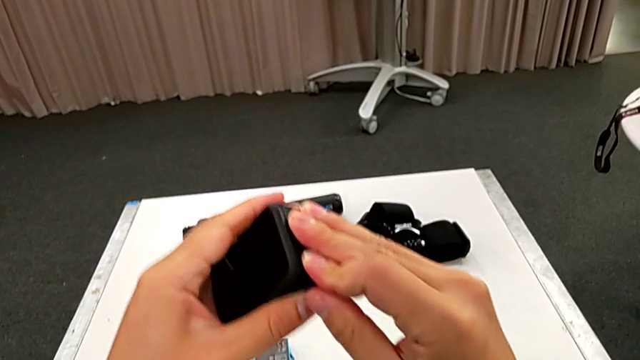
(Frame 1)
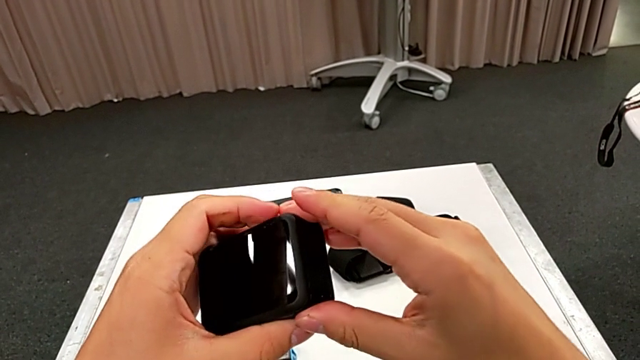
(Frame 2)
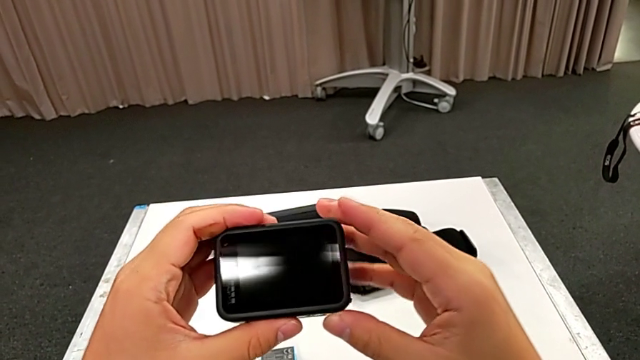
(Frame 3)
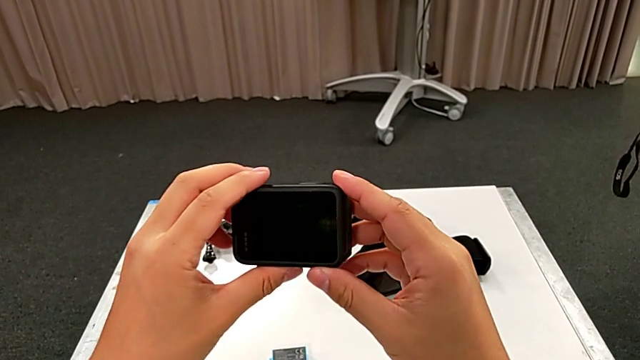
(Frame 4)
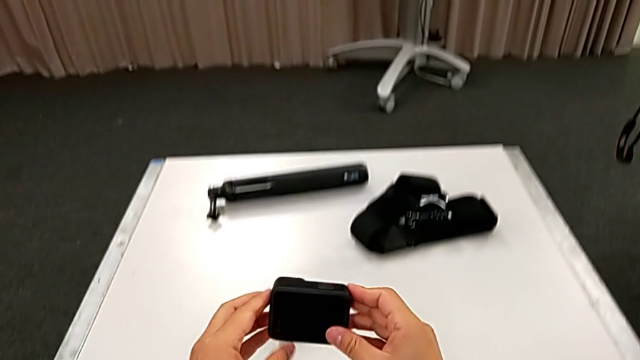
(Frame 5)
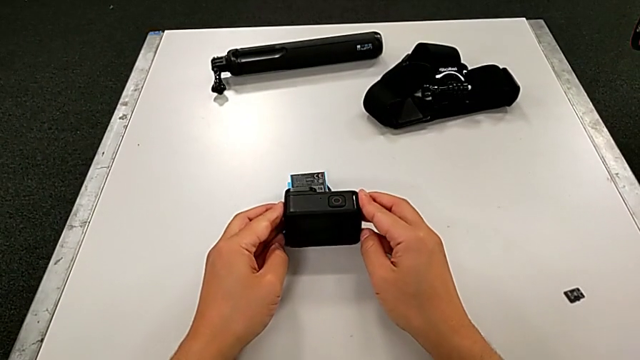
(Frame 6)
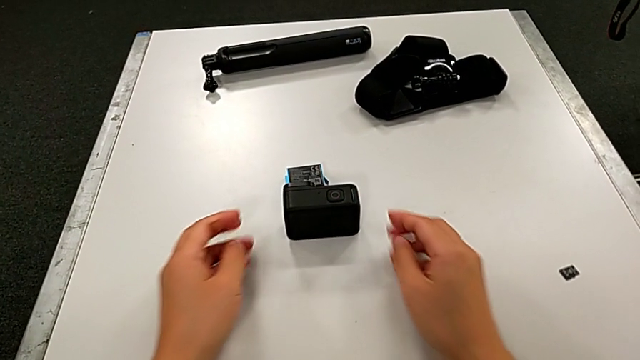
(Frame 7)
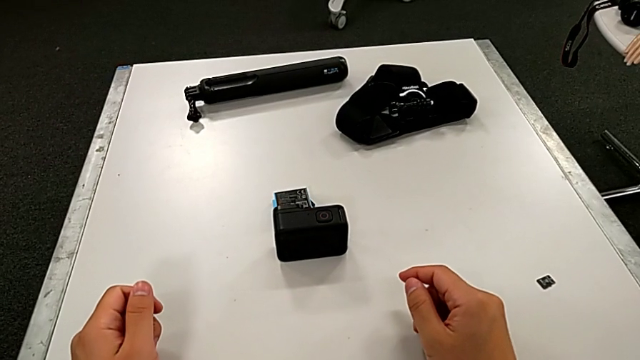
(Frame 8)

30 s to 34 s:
The camera wearer is exchanging the battery of the GoPro. They place the GoPro.

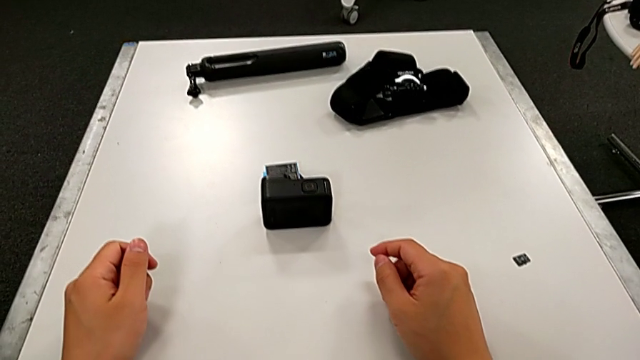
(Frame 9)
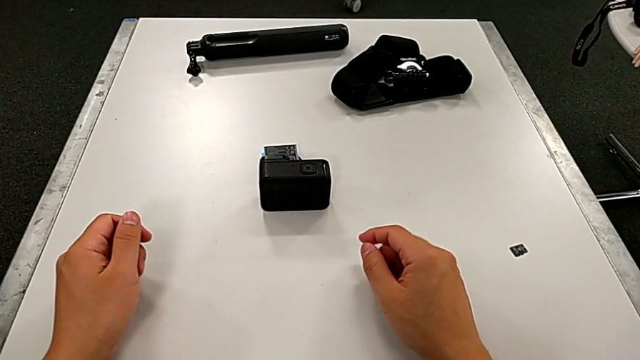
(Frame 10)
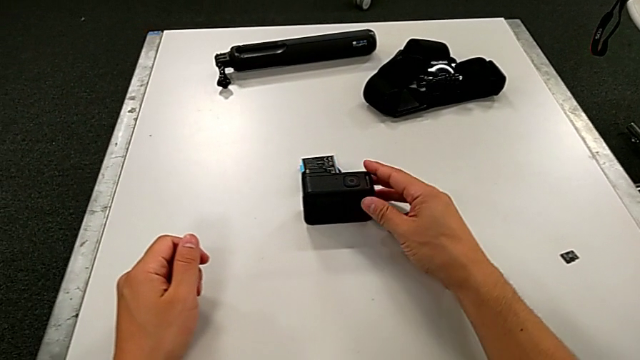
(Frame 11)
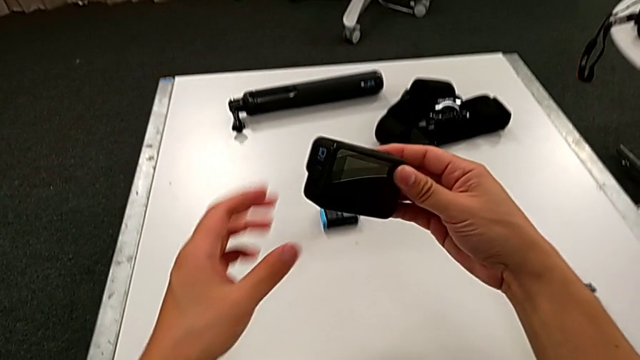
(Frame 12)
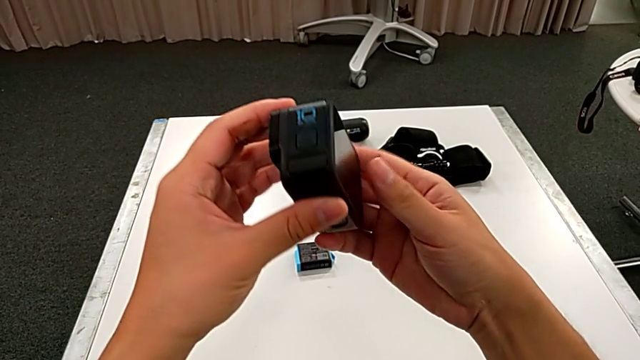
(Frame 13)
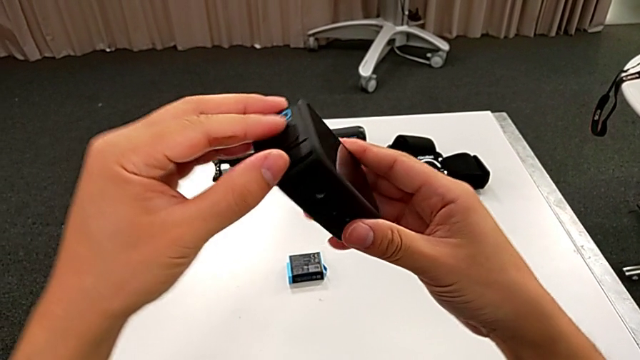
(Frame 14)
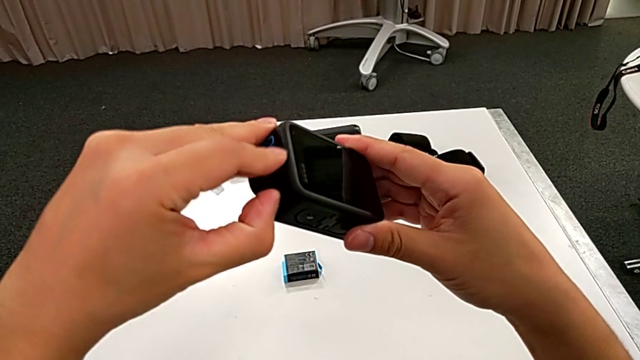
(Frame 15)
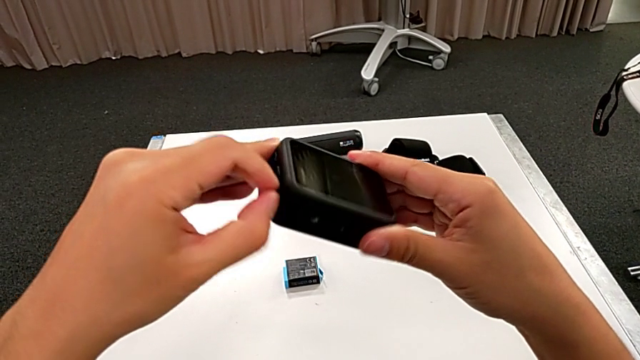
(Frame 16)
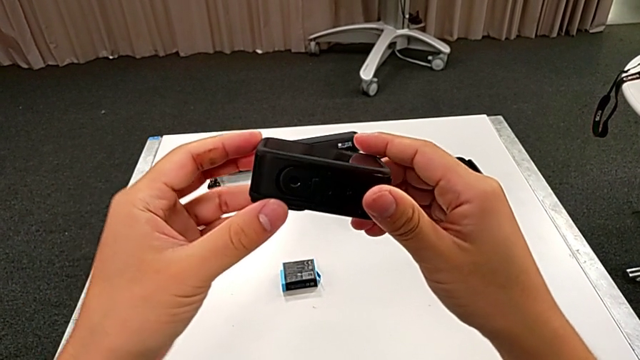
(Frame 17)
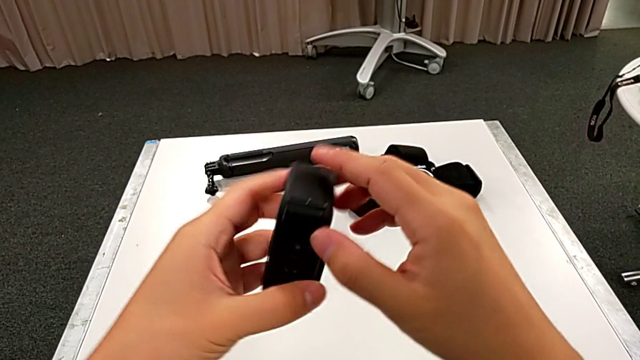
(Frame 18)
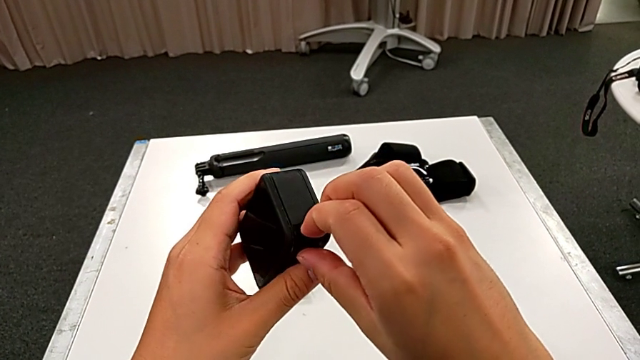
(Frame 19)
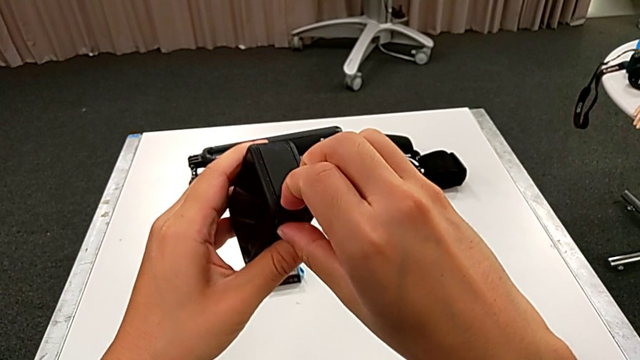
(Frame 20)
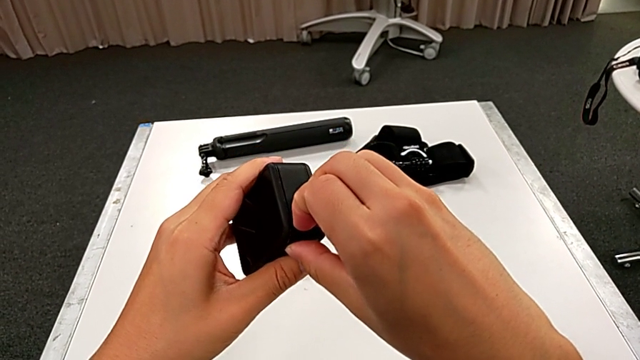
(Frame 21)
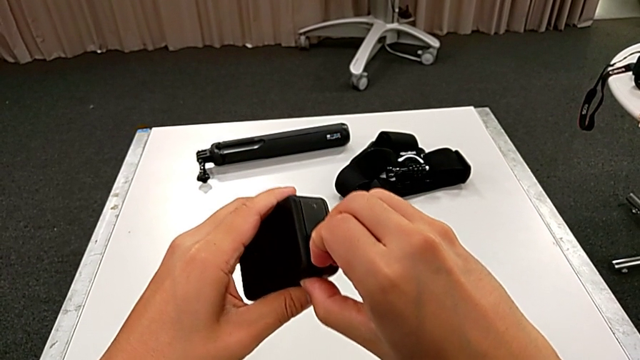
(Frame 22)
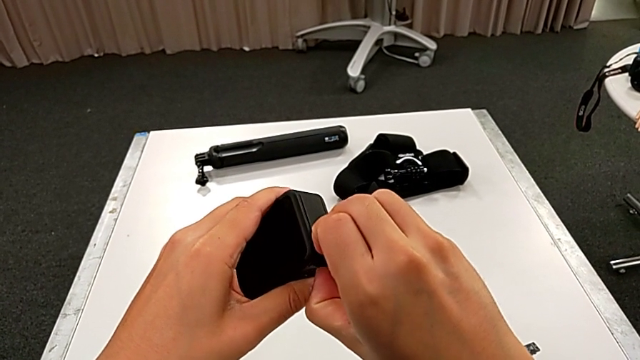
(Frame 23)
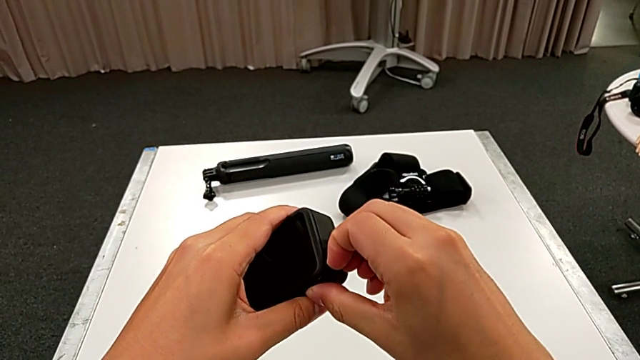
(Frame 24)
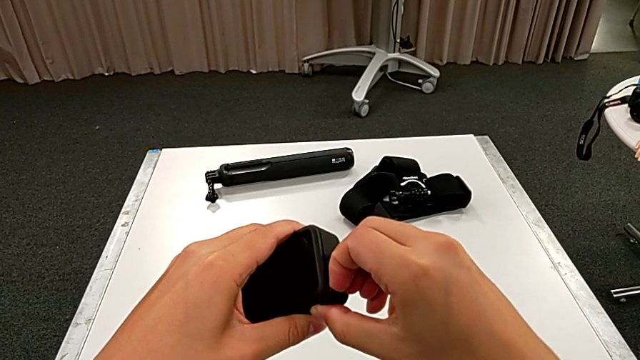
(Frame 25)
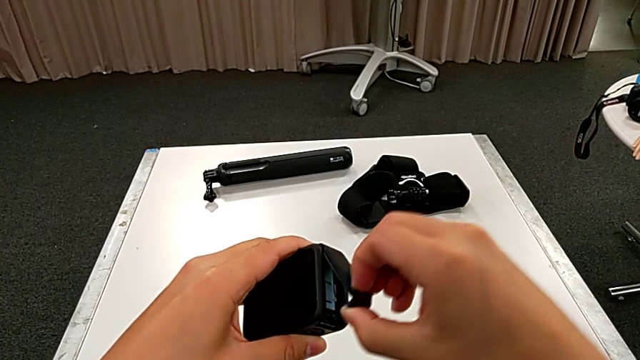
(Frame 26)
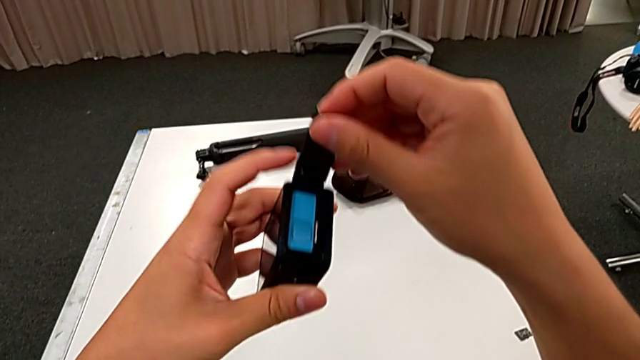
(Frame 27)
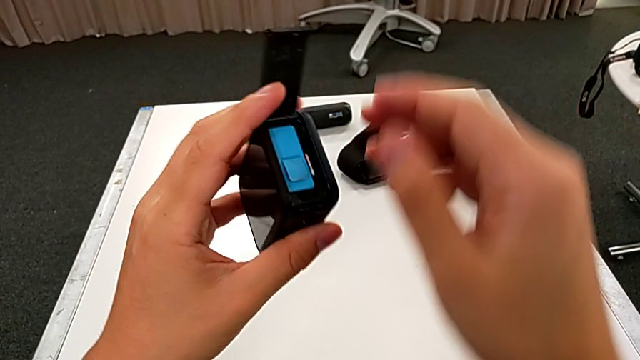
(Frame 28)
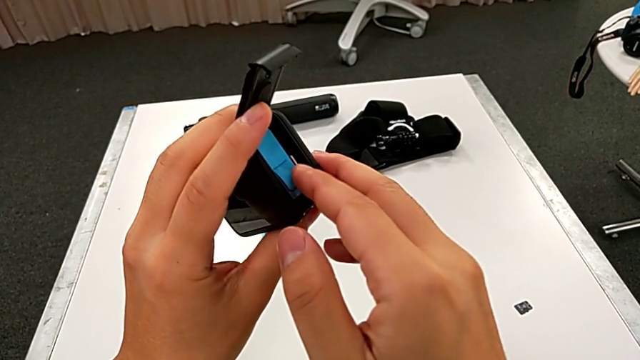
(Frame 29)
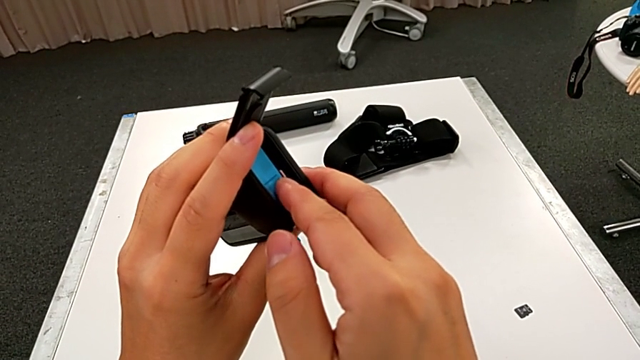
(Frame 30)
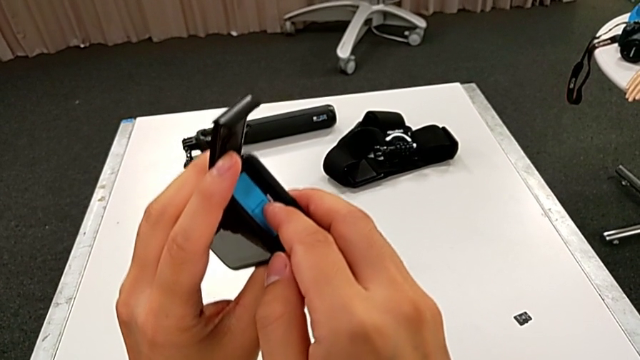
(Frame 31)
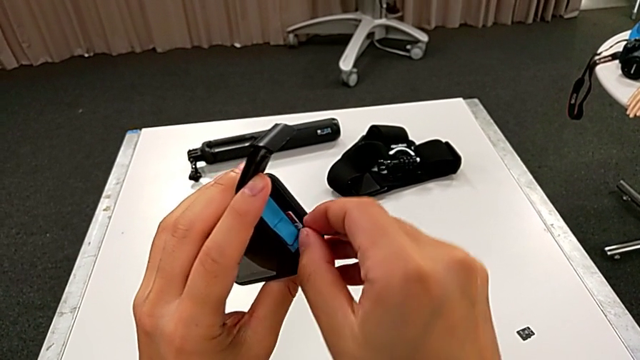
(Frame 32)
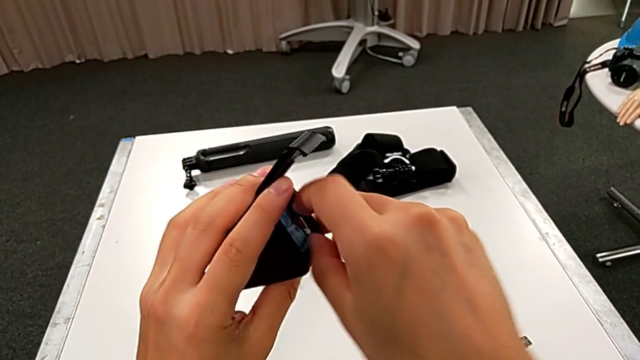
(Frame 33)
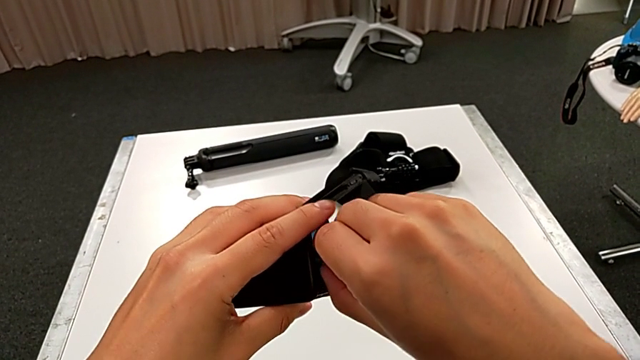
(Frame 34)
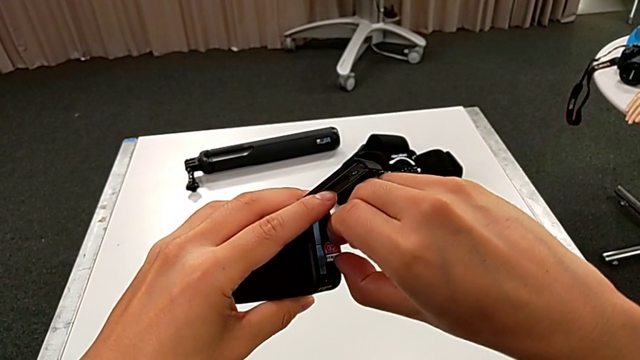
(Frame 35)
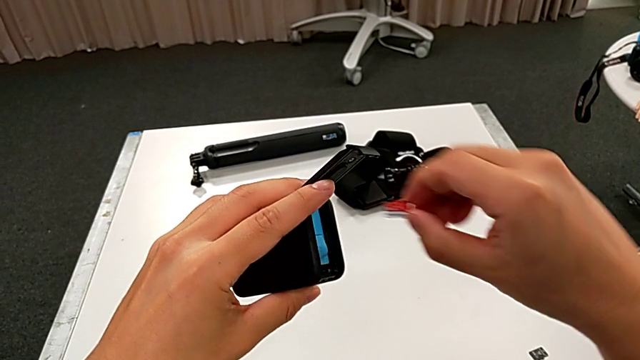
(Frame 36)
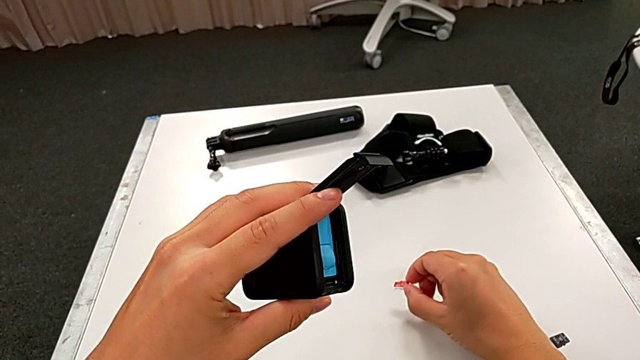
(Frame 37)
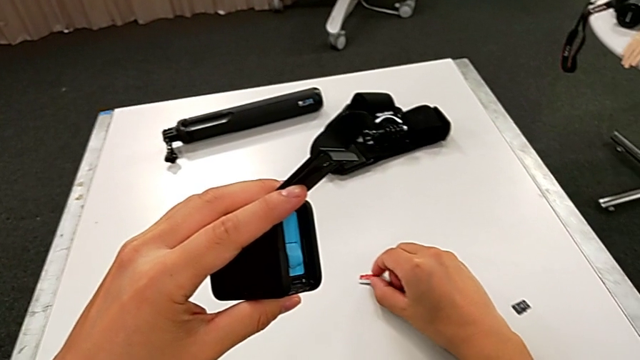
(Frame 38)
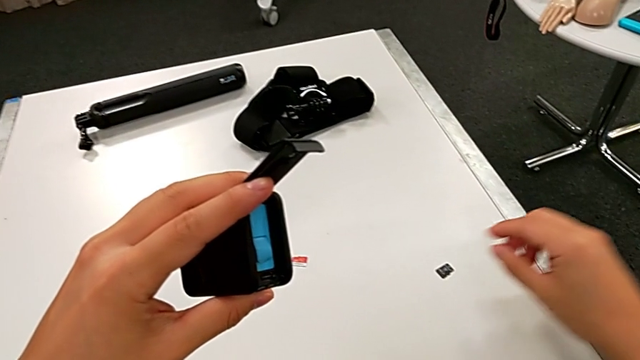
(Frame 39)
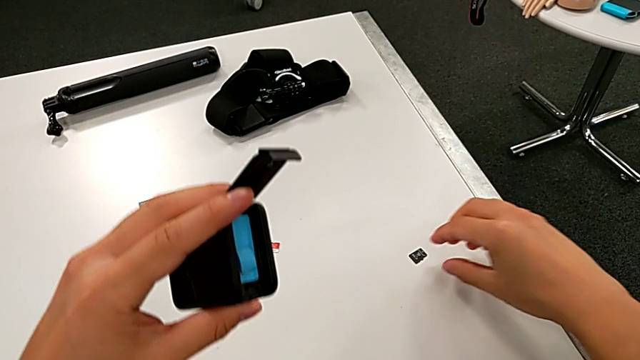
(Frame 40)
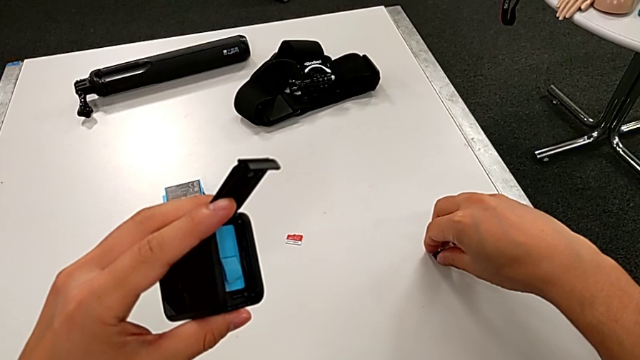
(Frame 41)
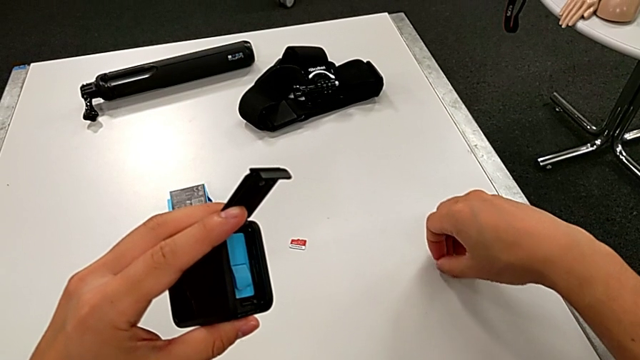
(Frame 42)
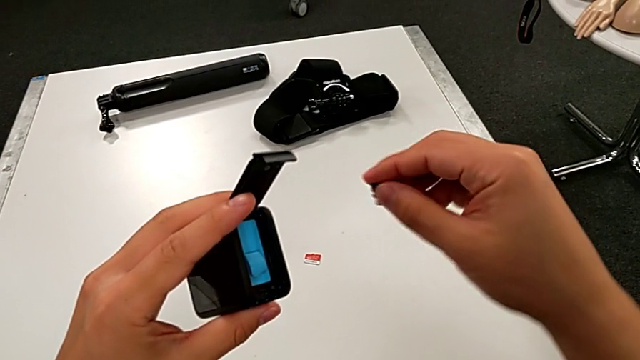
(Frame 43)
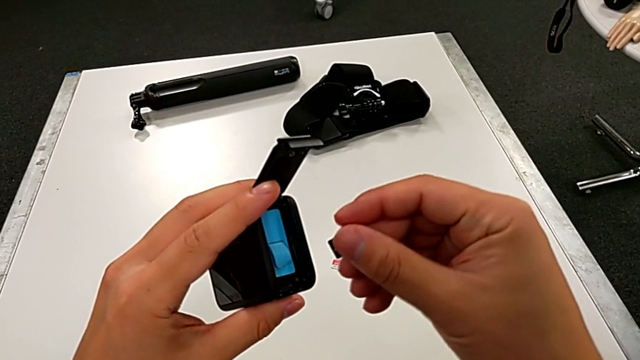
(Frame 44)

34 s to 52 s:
The camera wearer is exchanging the micro SD card. They grab the GoPro, lift it, adjust the battery door, rotate the GoPro, open the battery door, press the old SD card, pull it, withdraw it, place it, grab the SD card, lift the second SD card and grab the SD card.
